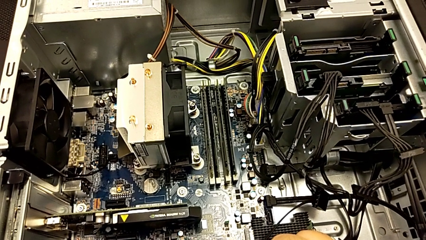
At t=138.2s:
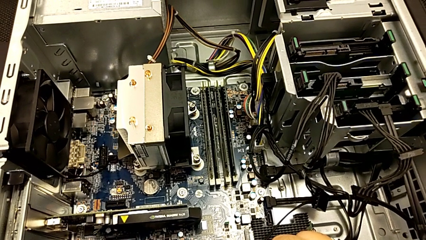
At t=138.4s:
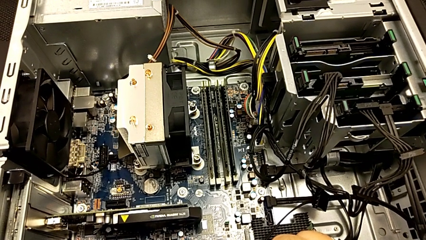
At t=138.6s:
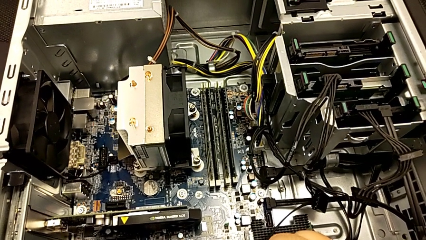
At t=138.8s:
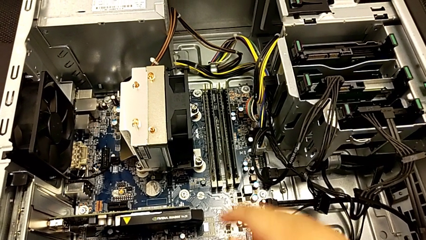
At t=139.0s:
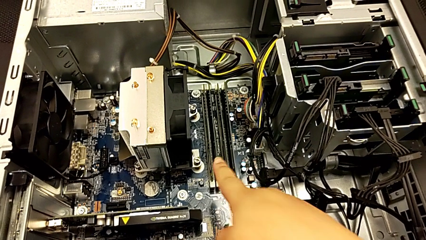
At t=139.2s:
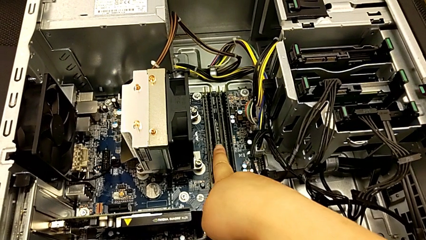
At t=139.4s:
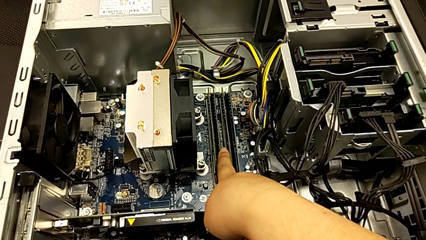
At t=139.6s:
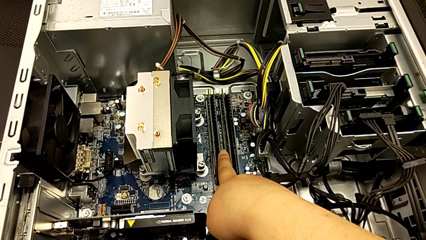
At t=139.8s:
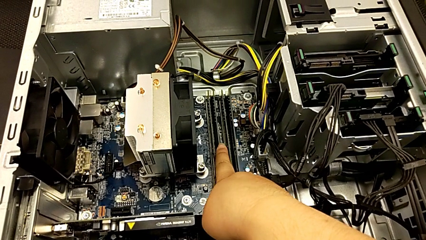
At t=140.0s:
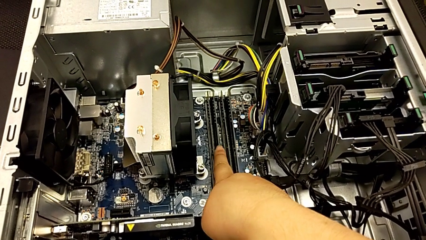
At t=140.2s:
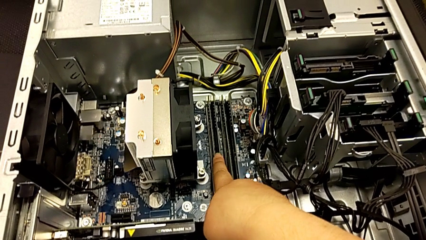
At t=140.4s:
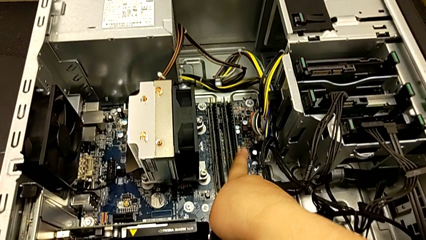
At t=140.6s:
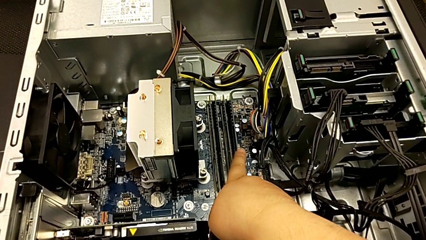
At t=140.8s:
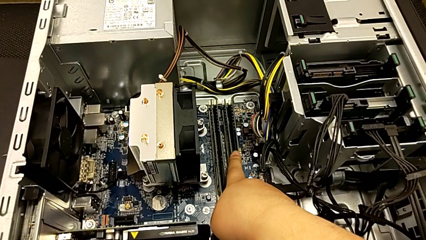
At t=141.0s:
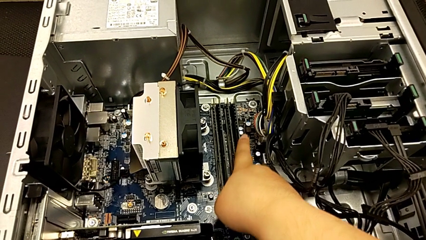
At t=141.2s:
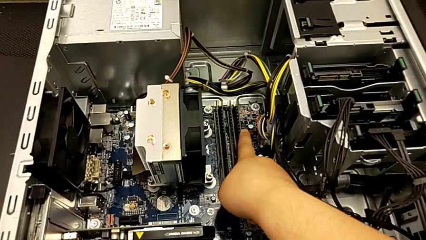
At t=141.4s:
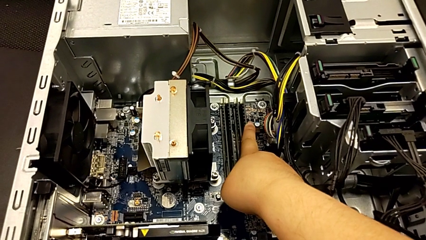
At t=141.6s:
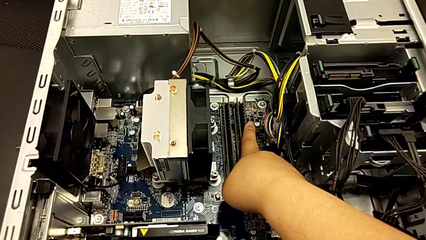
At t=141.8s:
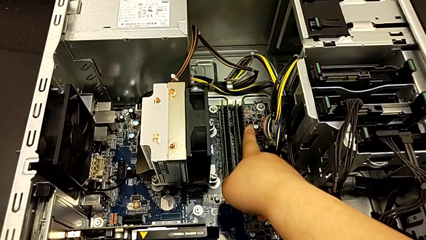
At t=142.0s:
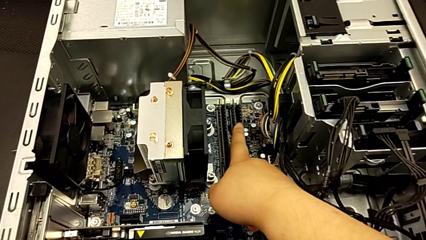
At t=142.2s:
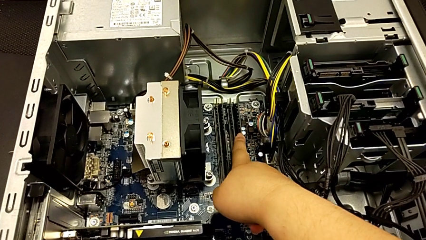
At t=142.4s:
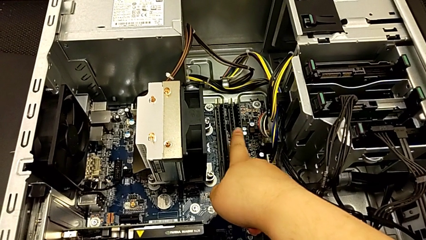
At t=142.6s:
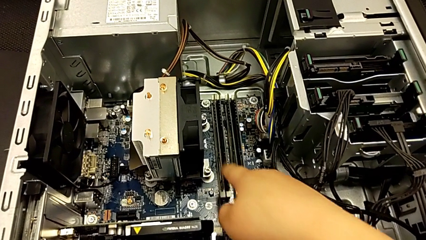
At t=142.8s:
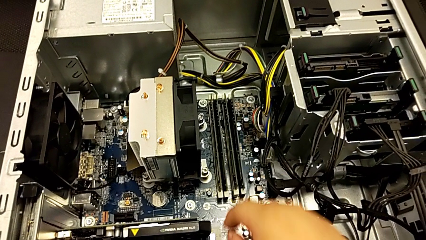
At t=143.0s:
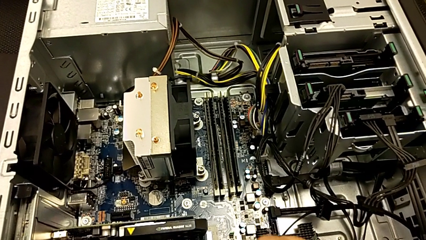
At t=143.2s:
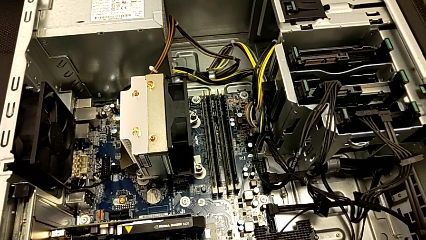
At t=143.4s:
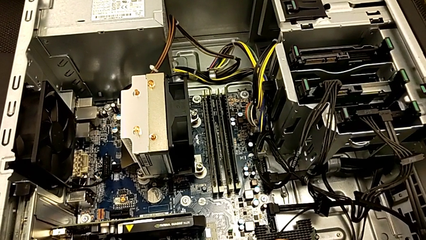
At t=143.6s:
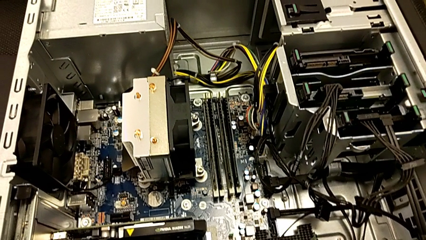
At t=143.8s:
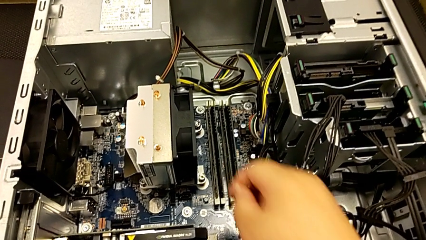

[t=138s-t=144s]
The camera wearer is inspecting the computer tower. They touch the RAM.

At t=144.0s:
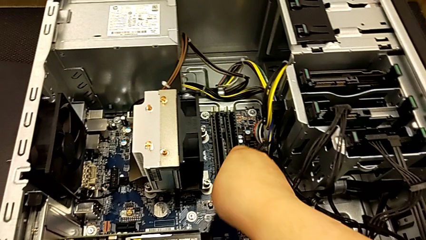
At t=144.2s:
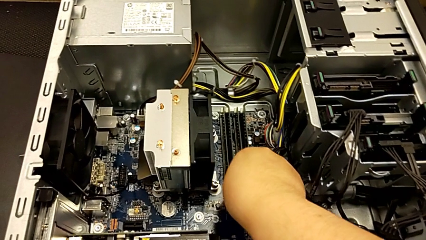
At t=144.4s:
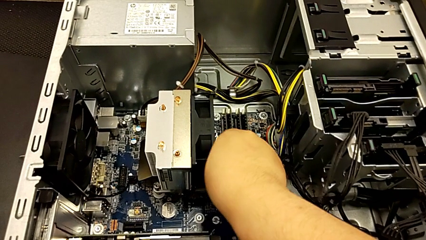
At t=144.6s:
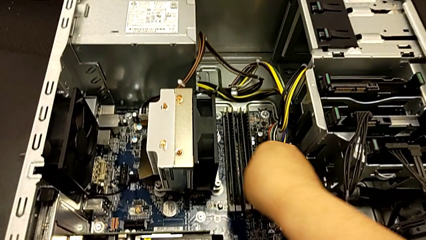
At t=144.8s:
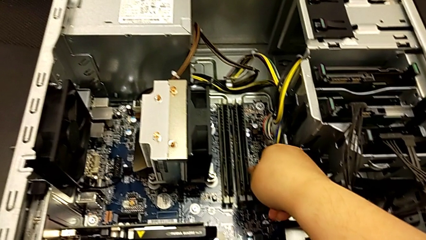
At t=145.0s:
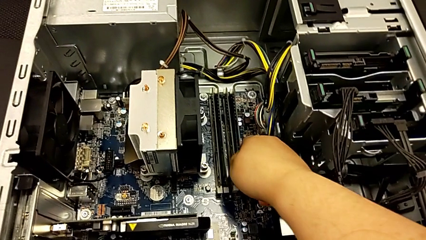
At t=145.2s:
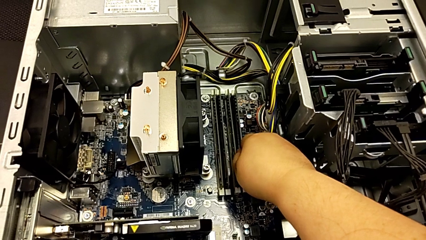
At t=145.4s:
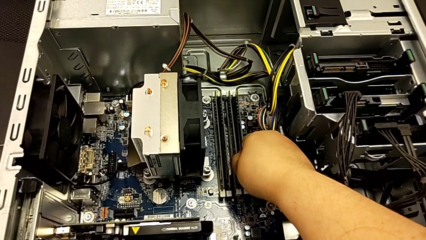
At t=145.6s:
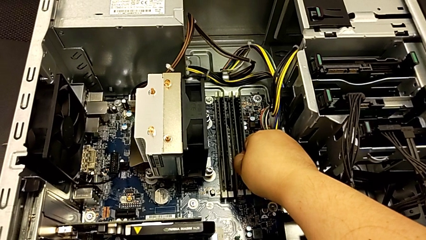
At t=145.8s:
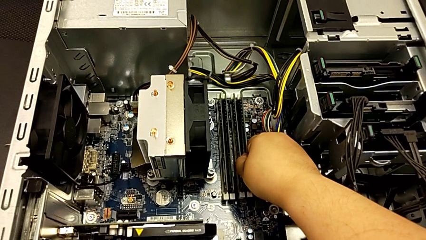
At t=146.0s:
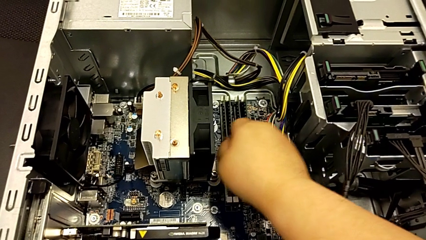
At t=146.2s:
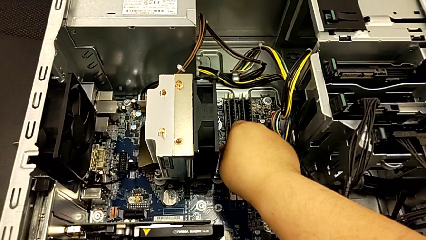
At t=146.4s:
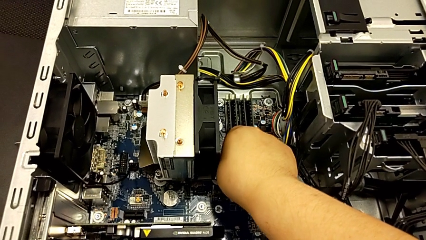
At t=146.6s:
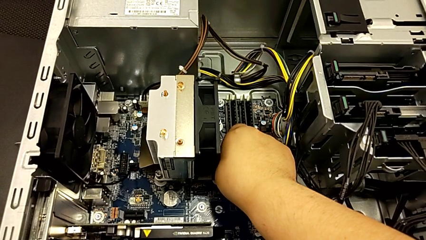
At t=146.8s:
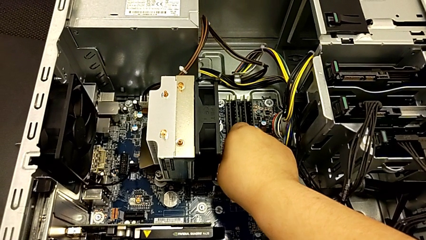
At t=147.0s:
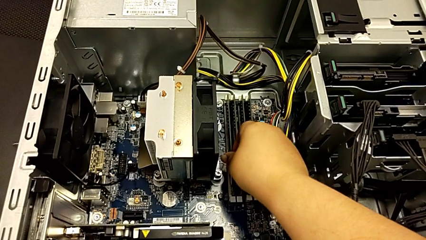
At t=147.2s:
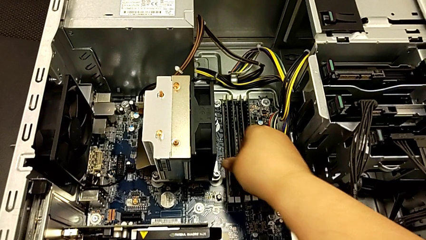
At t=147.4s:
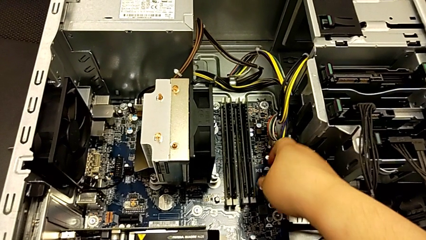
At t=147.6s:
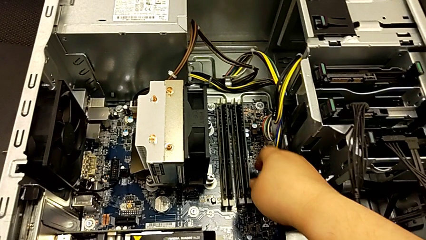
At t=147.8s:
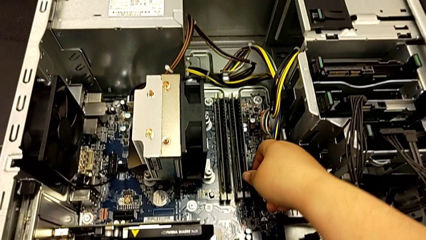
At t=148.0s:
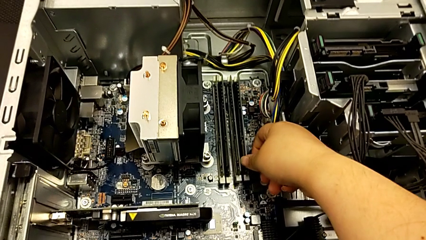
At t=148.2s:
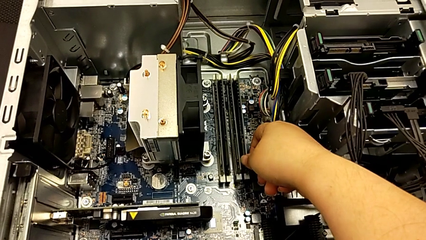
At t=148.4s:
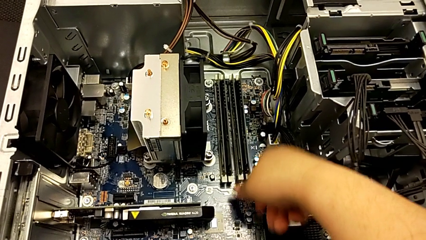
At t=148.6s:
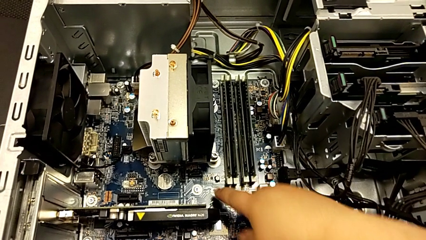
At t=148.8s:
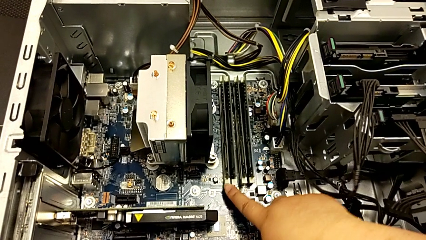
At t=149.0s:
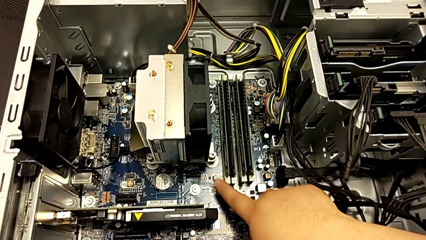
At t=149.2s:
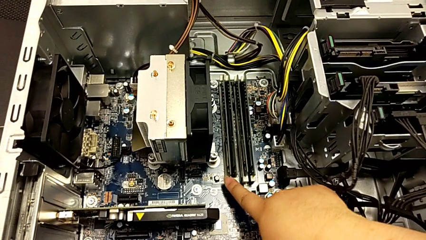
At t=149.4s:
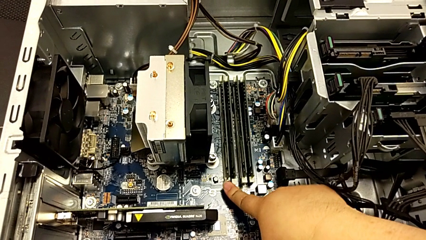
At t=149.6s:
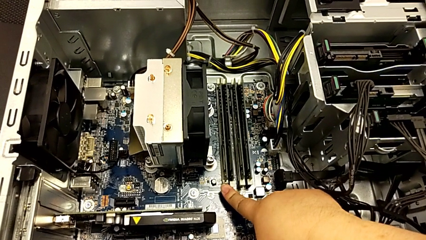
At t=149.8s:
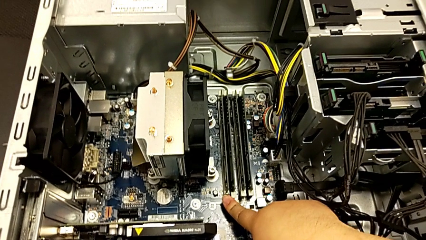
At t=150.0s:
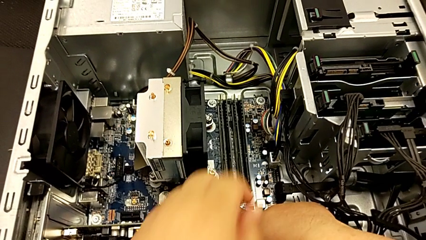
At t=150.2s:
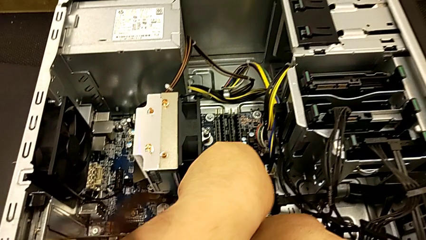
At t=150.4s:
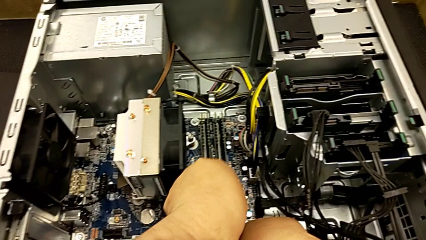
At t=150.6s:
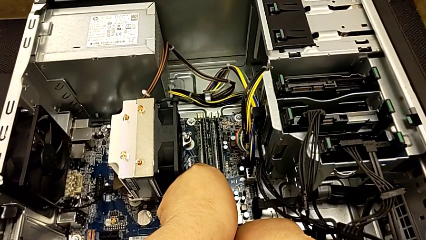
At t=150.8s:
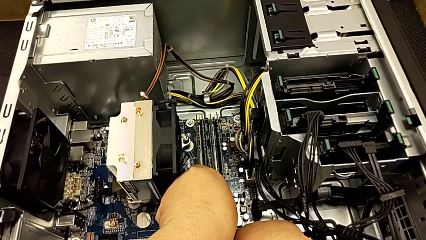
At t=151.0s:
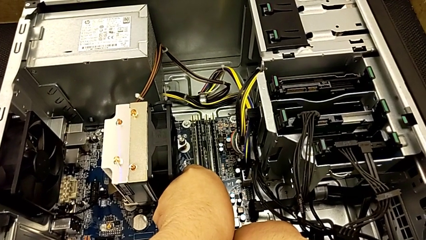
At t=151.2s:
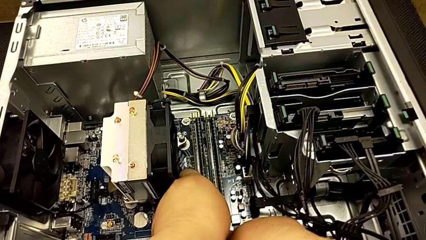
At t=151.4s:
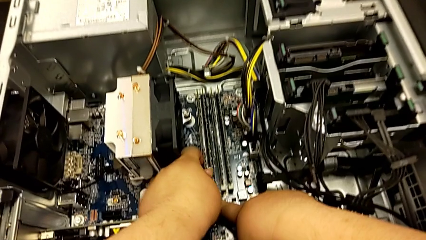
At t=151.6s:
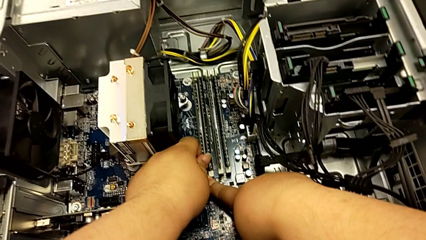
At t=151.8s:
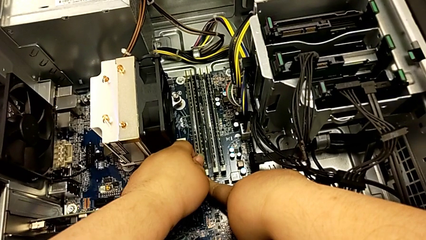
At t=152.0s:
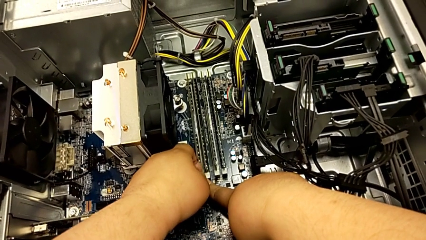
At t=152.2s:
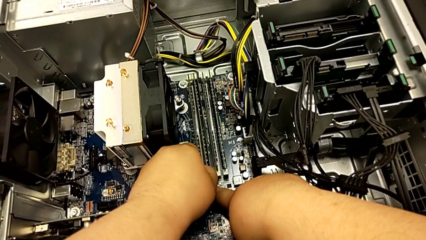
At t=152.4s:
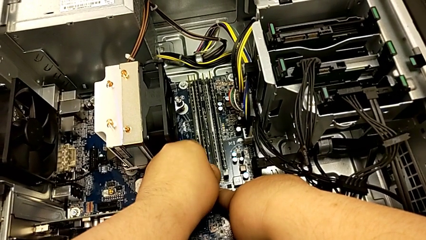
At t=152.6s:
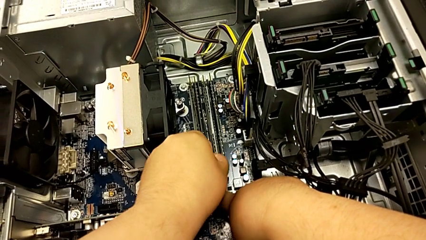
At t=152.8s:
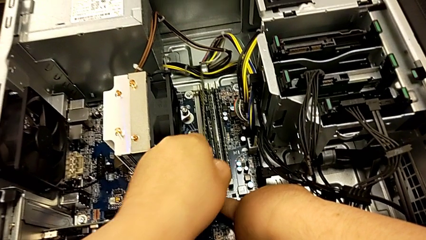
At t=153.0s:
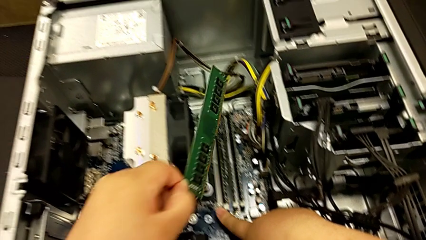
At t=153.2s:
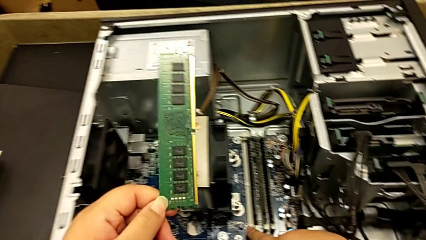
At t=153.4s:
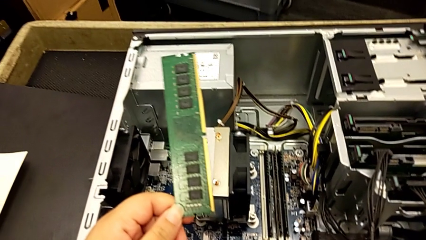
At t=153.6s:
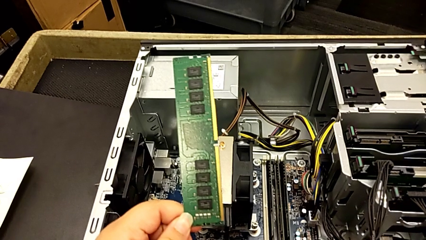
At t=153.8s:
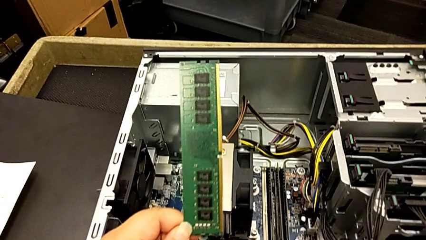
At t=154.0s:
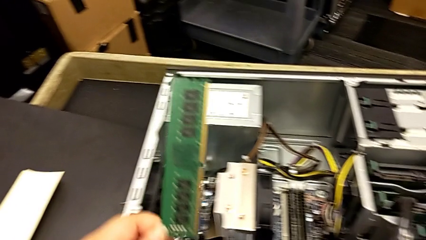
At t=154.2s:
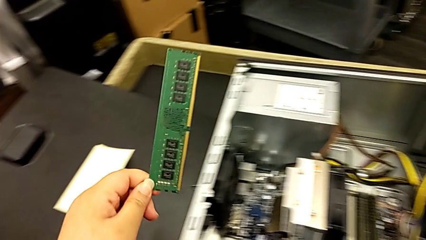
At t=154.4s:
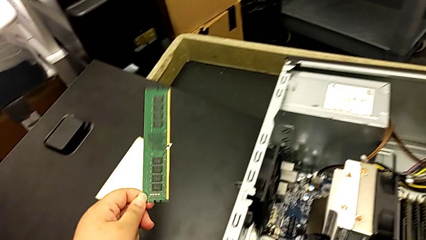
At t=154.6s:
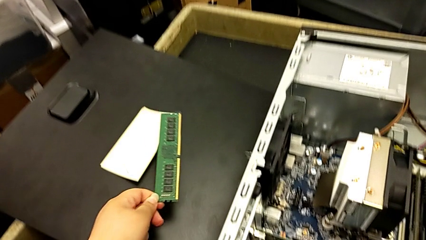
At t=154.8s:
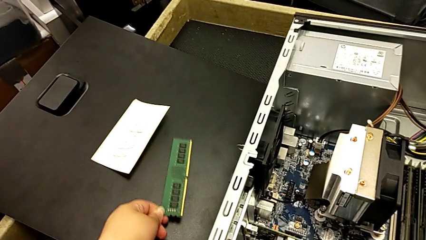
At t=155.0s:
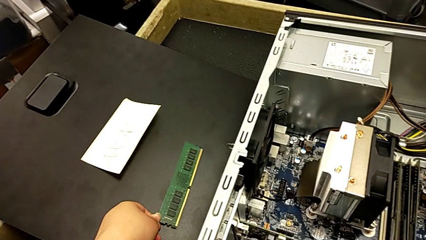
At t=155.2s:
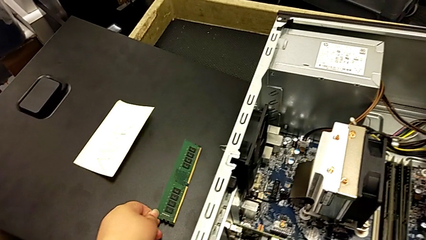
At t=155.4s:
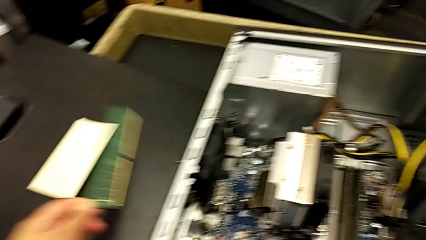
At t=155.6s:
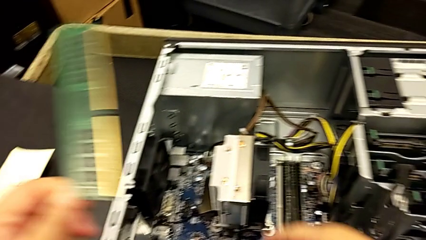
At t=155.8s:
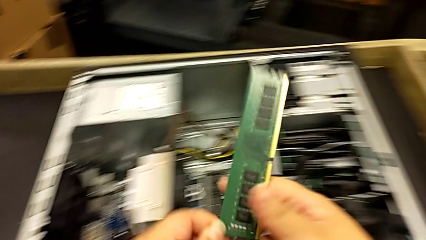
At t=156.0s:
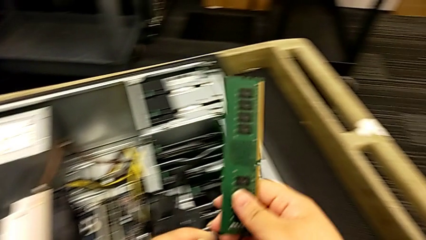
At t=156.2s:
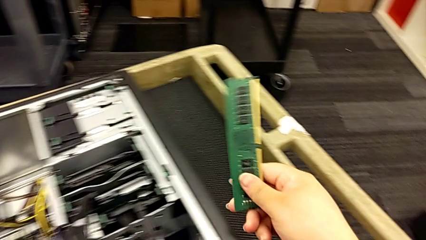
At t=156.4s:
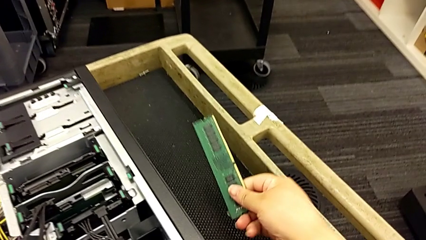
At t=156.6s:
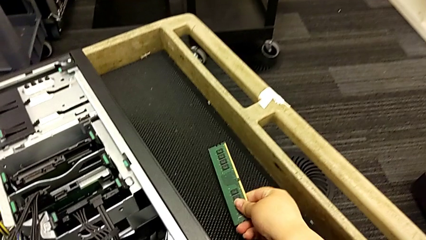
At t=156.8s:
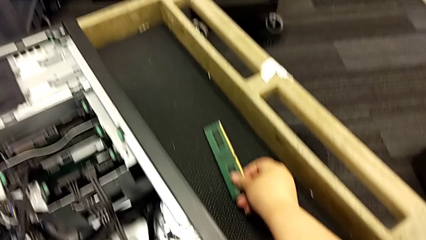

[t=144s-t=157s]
The camera wearer is removing the RAM memory from the computer tower. They wrongly withdraw the first RAM, touch the white RAM tab, push it, grab the first RAM, withdraw it and place it.
